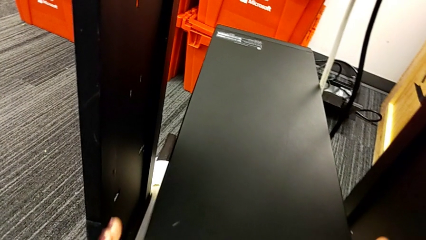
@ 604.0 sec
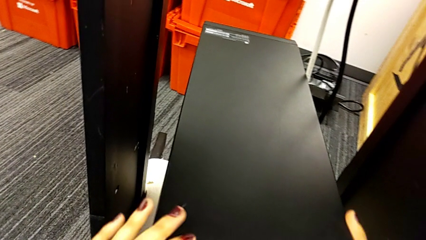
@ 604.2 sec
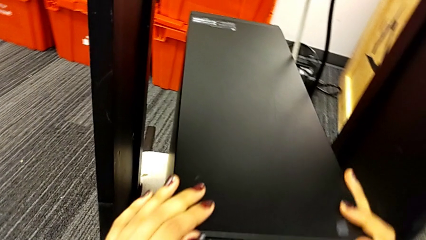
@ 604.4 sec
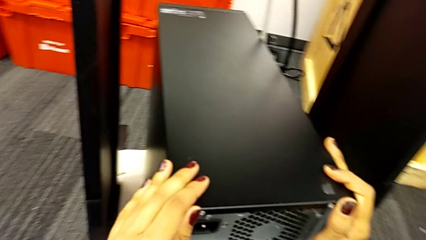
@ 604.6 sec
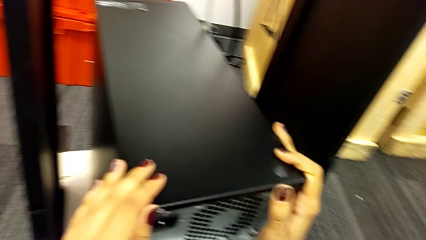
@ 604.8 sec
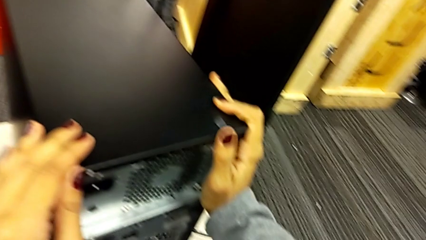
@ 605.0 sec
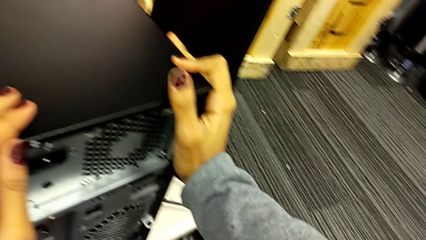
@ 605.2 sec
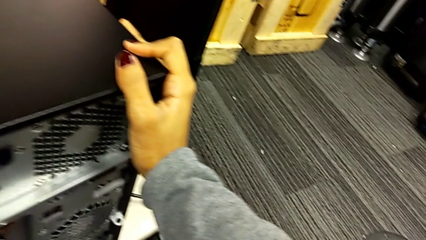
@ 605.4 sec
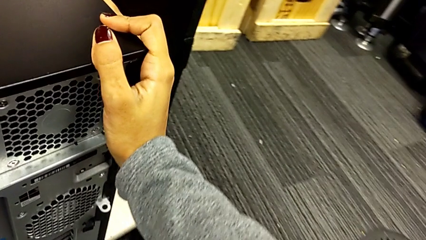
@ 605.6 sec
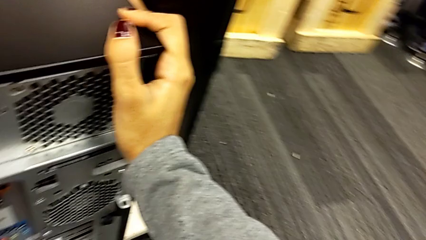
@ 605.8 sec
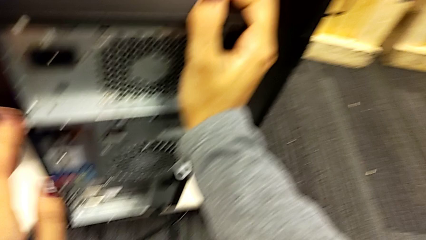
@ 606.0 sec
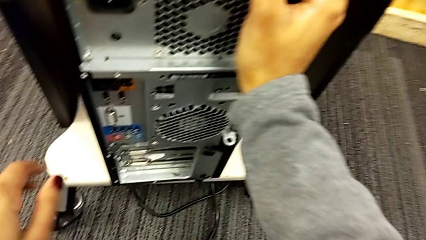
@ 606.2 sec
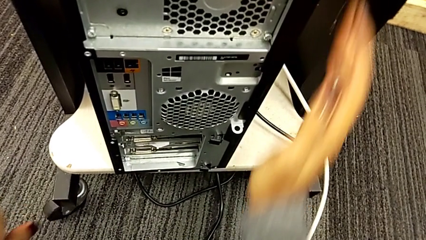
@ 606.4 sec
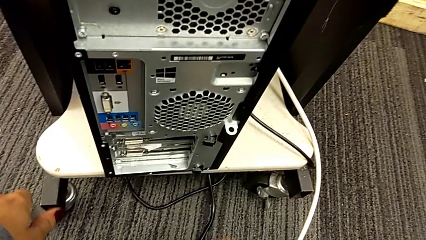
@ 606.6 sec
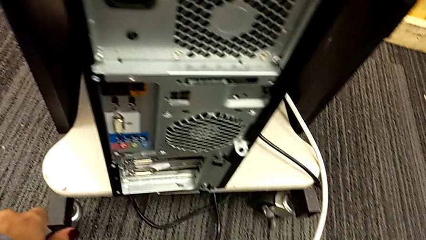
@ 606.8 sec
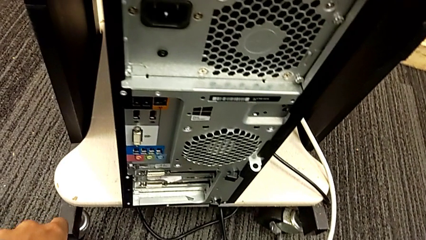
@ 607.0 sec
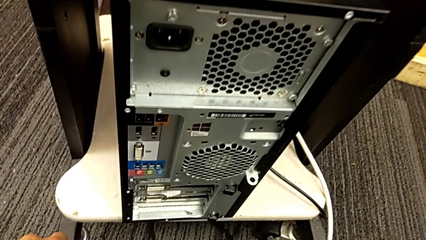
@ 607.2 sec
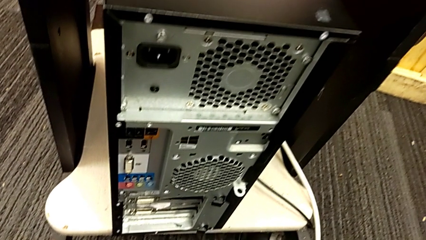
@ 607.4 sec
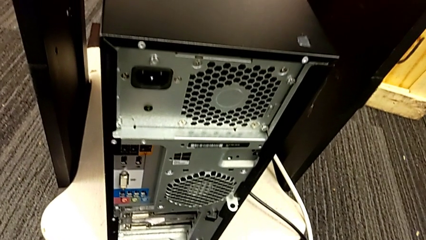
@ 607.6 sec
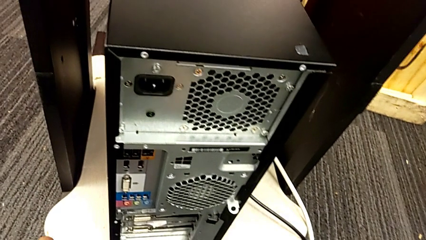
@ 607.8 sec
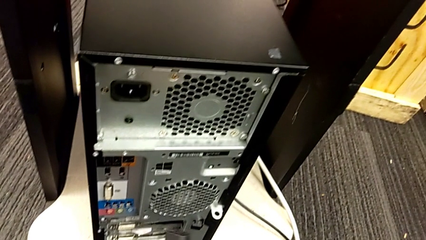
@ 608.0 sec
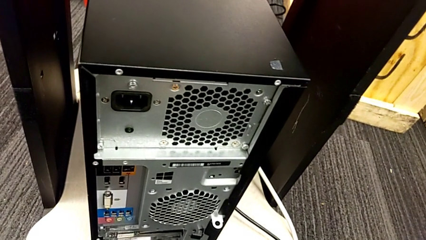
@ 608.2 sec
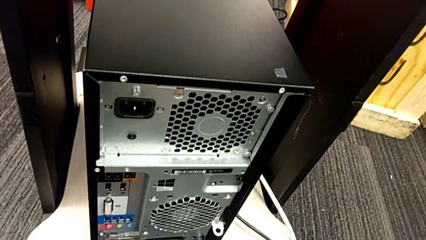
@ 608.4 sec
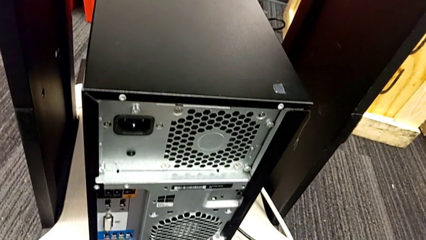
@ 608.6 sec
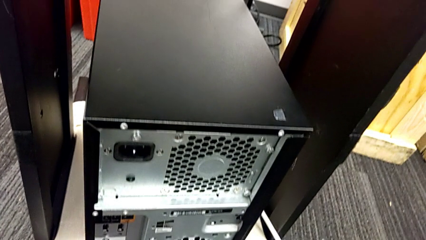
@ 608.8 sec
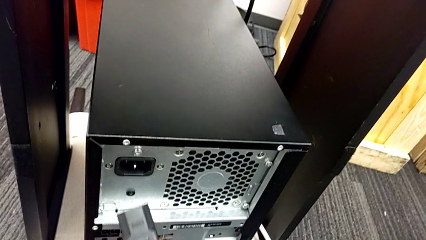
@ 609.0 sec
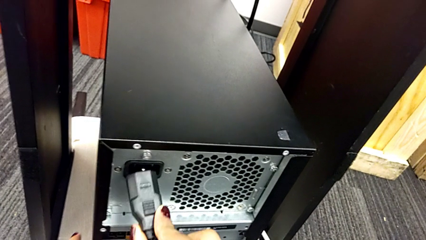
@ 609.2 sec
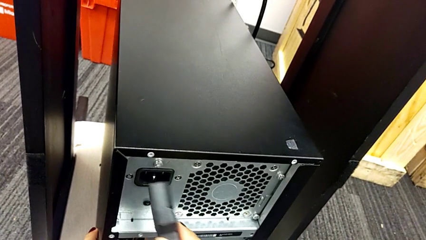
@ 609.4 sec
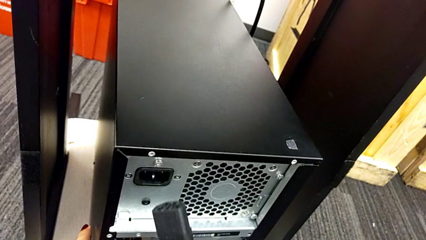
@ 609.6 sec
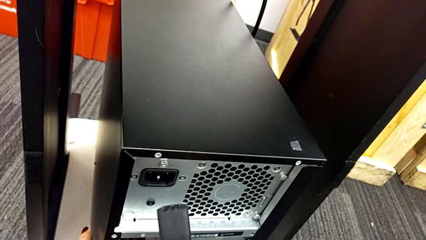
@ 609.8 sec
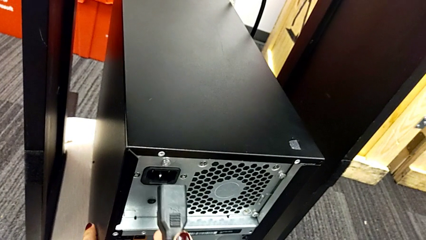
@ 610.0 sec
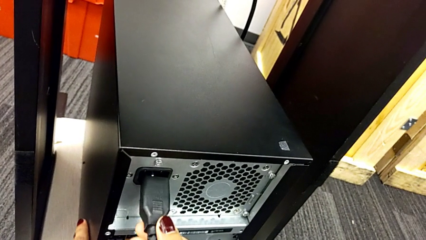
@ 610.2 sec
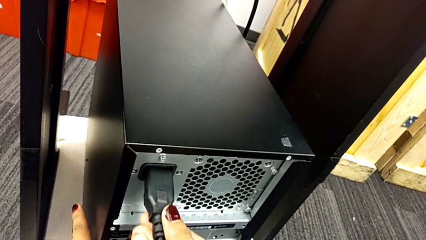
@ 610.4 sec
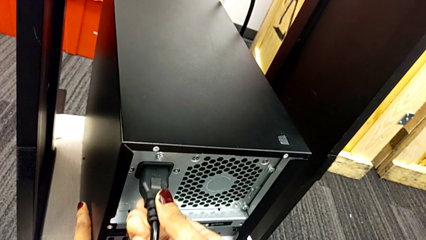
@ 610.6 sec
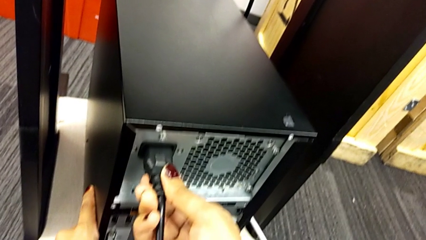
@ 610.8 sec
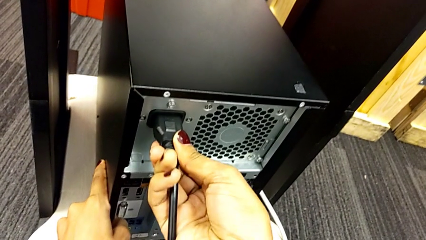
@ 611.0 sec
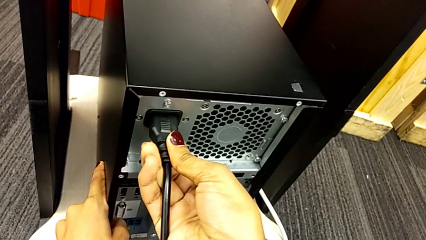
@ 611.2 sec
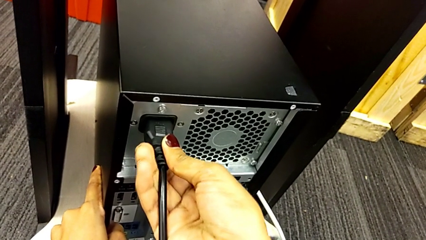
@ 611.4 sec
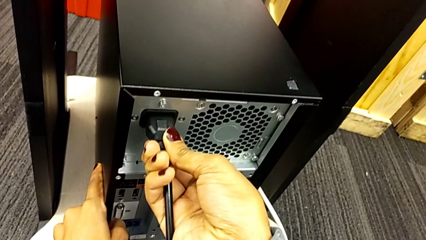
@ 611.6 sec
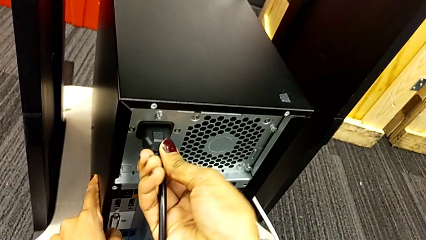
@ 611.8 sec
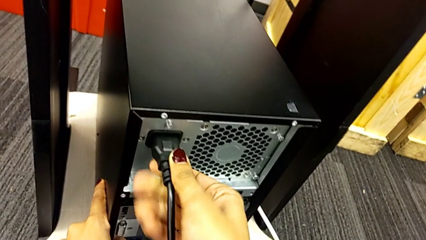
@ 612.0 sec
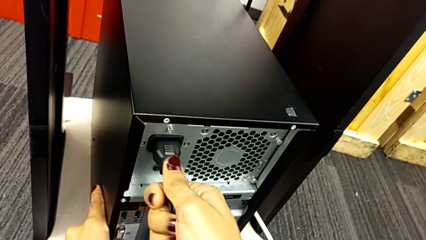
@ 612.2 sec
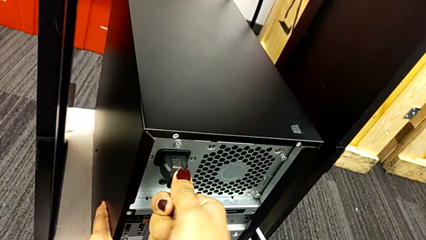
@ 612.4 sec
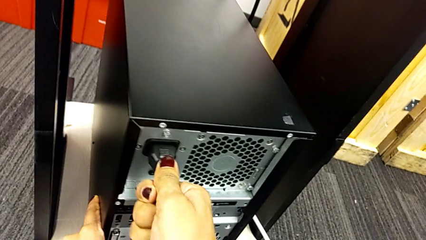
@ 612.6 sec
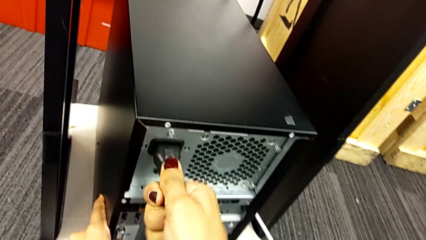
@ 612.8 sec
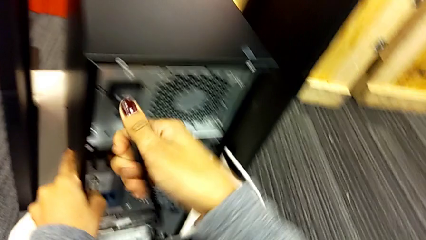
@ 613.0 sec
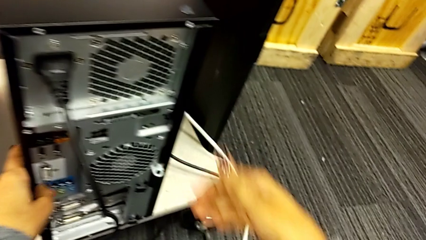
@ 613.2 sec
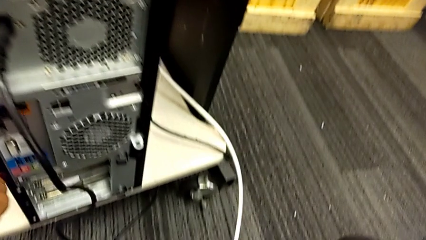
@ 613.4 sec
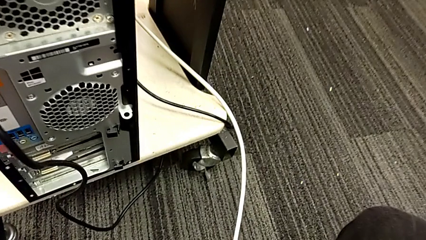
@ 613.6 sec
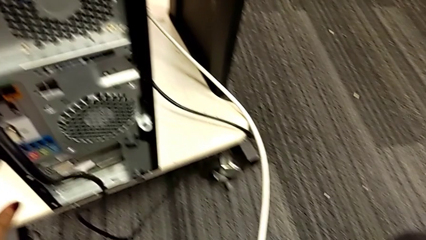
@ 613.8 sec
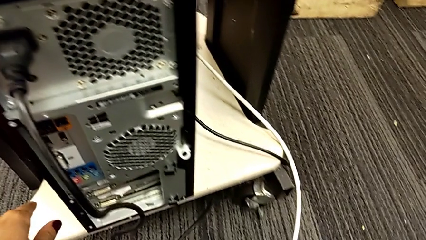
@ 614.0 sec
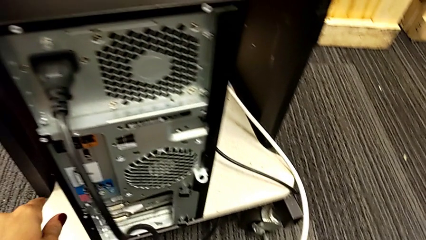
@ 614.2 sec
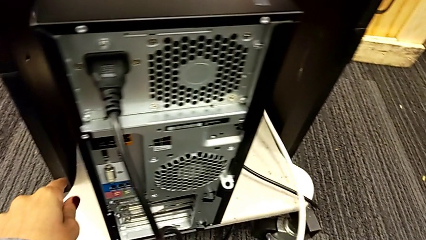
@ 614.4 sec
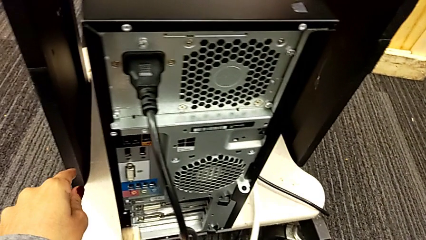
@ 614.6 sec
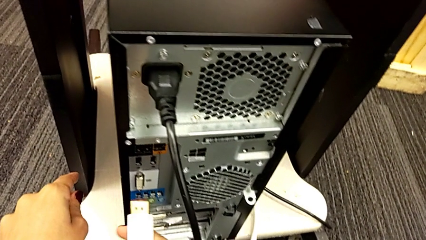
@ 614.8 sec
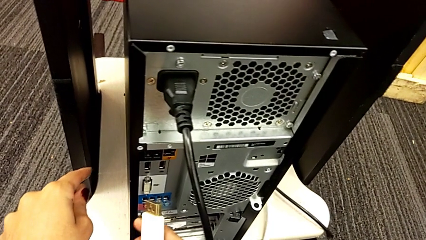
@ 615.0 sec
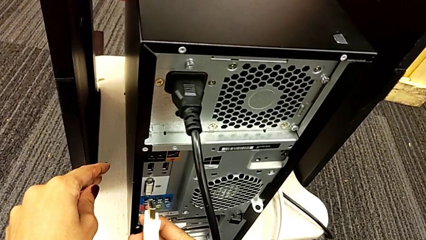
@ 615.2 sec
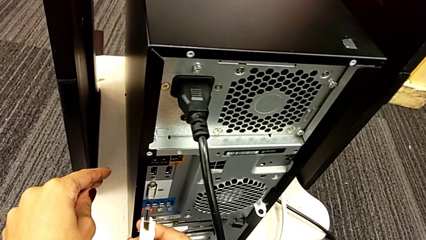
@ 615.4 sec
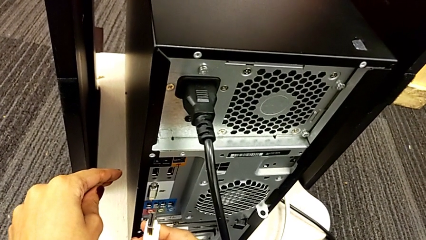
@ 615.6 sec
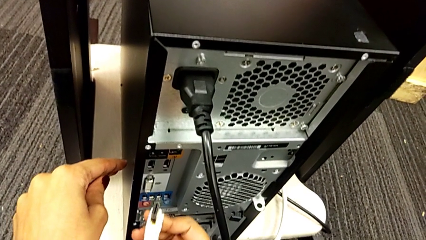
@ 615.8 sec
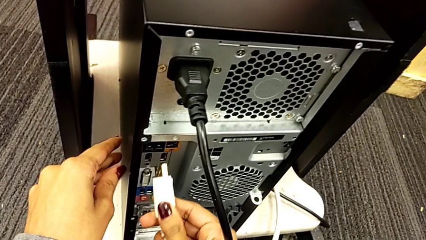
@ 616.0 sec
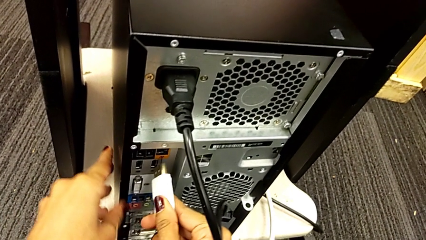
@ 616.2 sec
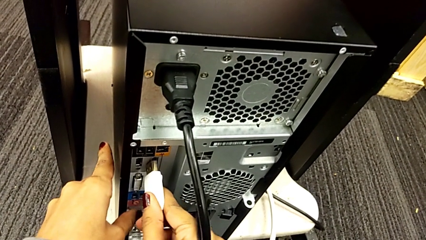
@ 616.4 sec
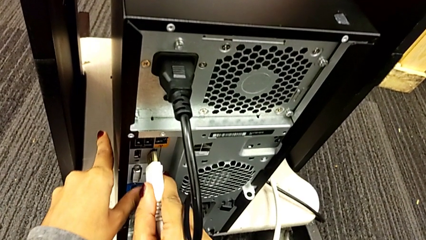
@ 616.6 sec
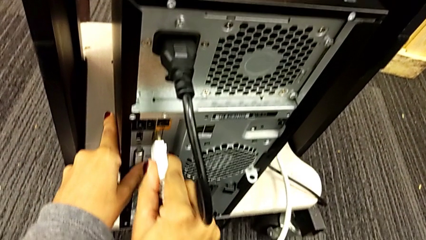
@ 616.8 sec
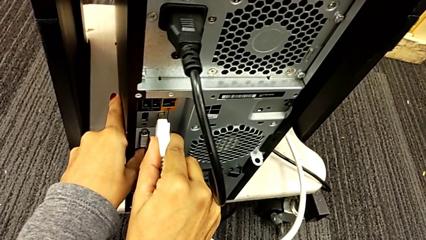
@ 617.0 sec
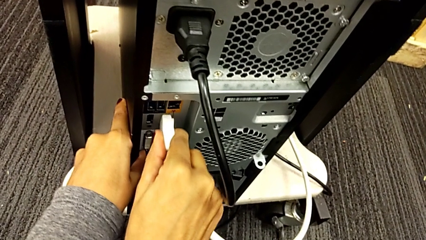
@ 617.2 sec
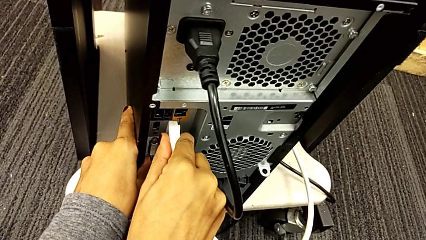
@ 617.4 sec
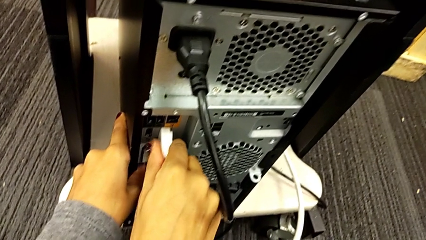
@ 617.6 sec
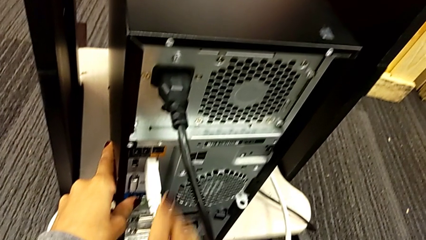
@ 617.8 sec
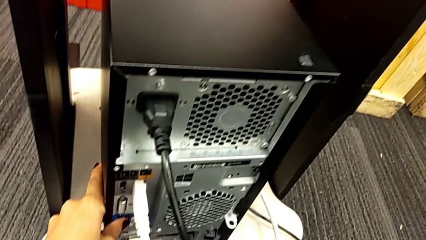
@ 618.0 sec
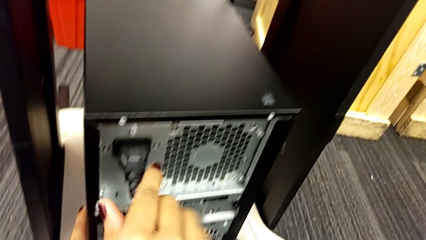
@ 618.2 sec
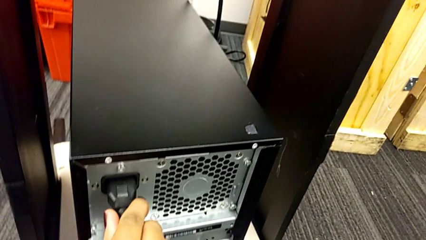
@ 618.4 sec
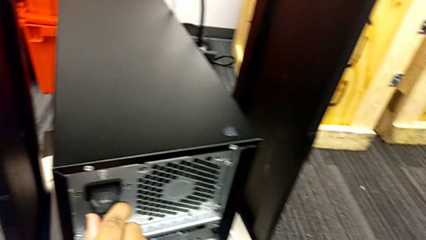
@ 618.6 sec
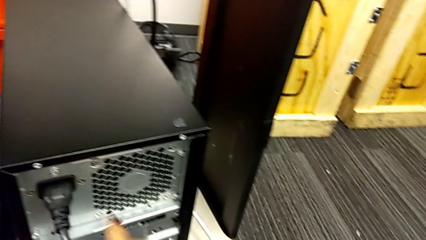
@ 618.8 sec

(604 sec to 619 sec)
The camera wearer assembles the back cables of the computer tower.
